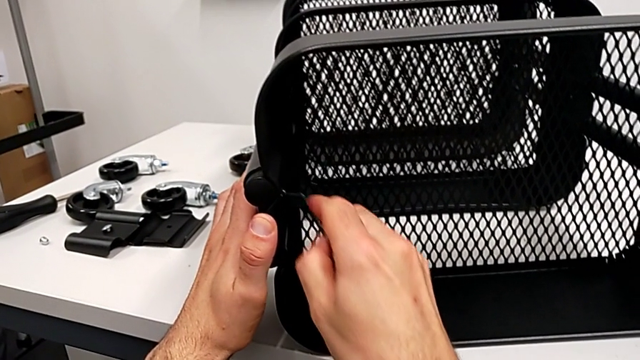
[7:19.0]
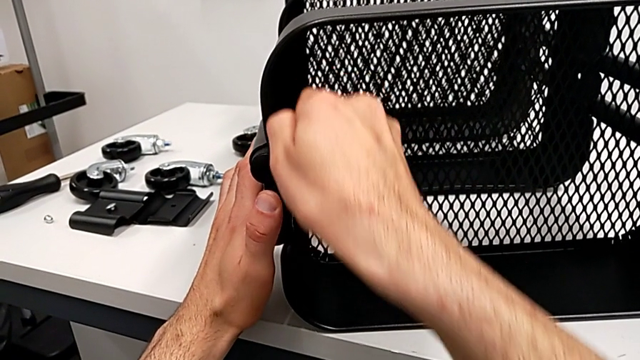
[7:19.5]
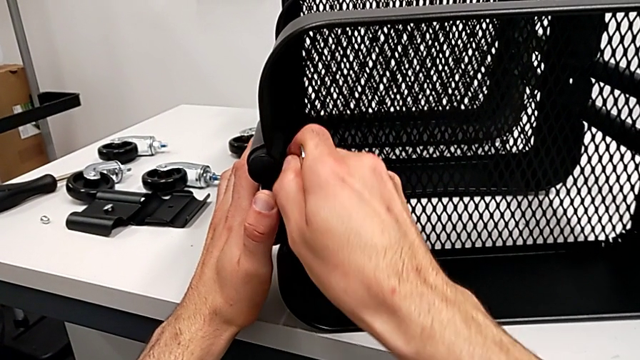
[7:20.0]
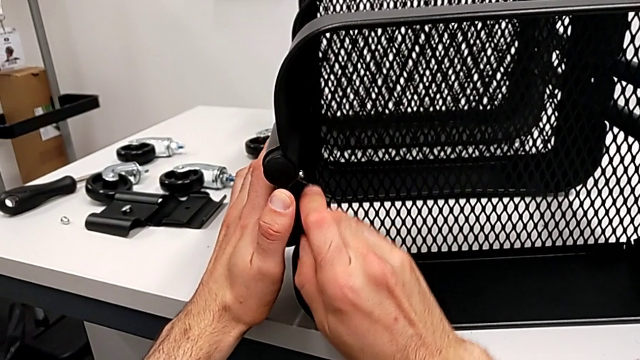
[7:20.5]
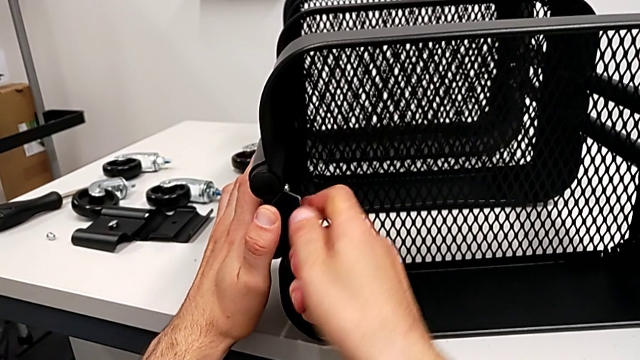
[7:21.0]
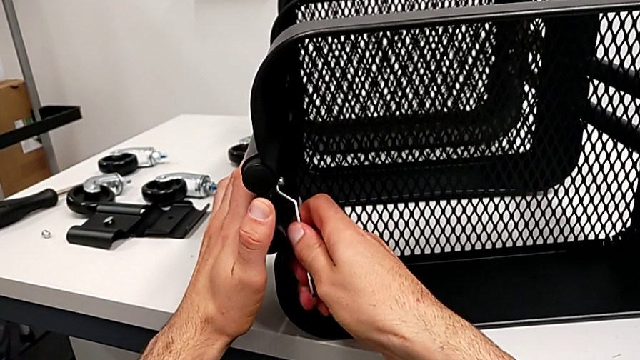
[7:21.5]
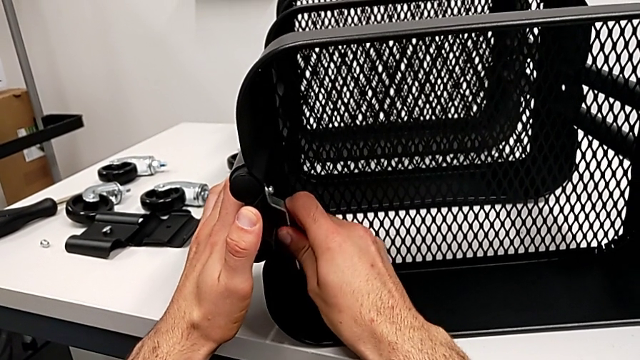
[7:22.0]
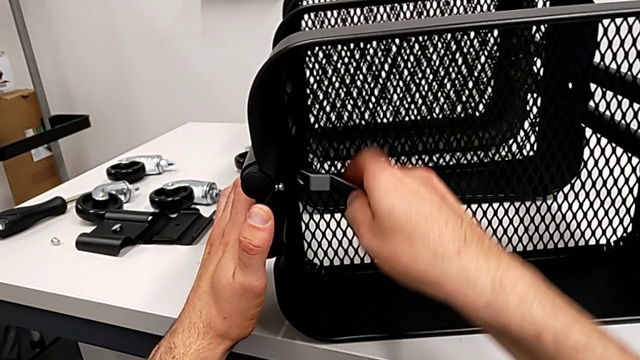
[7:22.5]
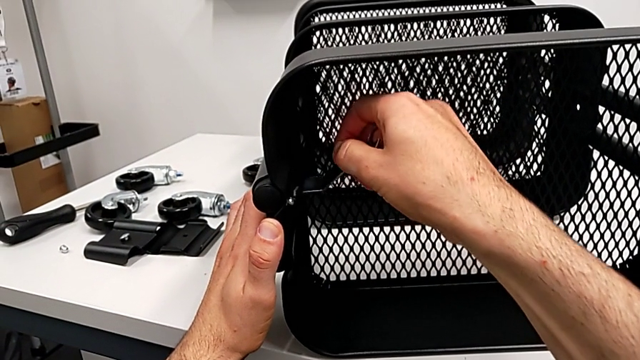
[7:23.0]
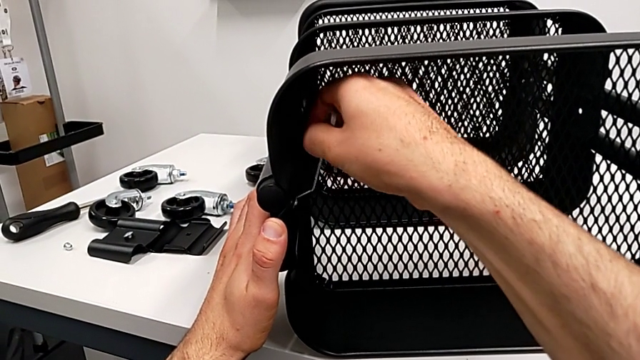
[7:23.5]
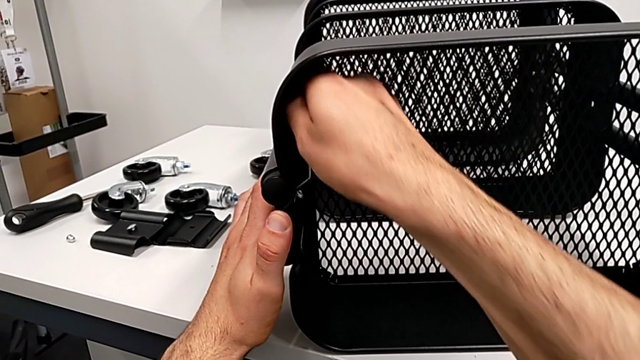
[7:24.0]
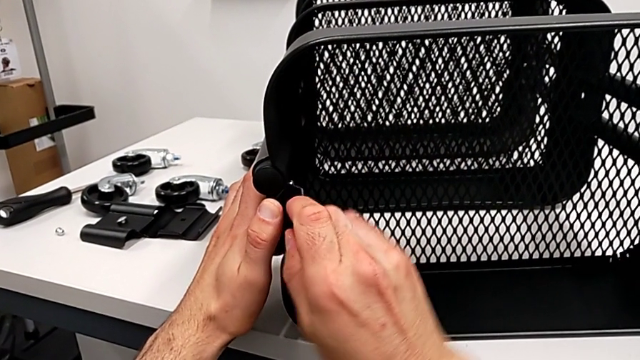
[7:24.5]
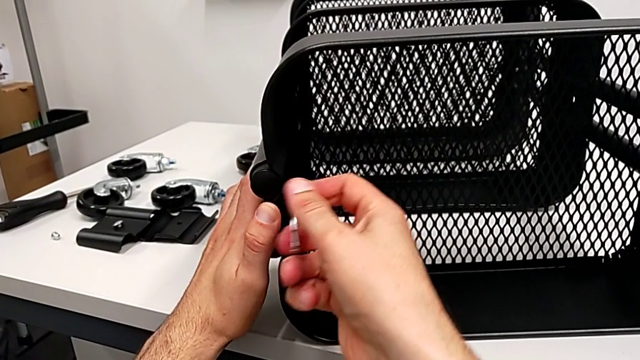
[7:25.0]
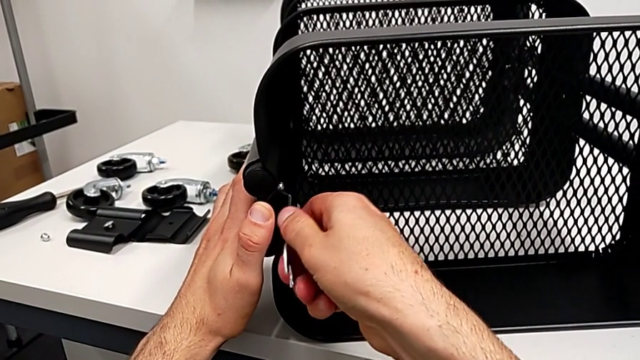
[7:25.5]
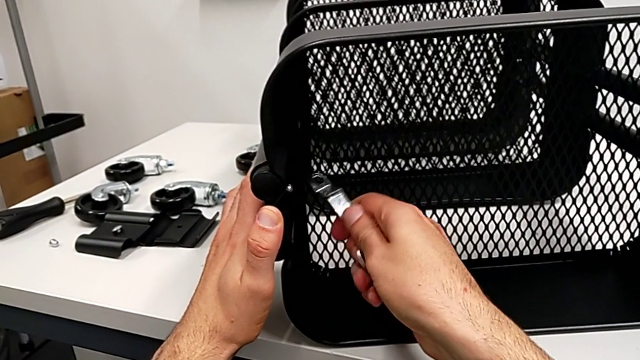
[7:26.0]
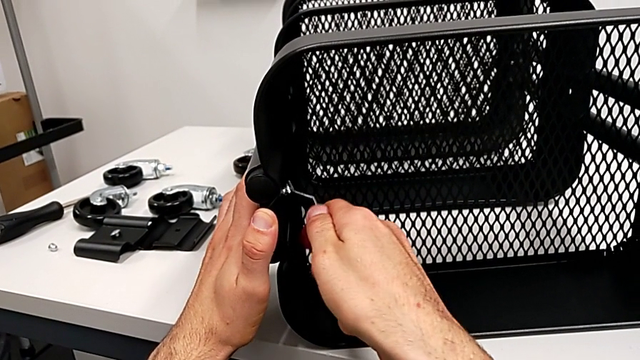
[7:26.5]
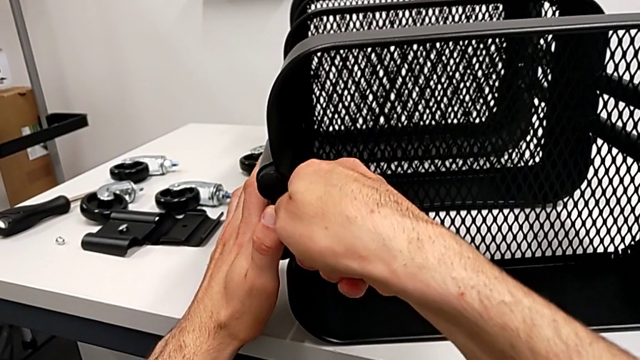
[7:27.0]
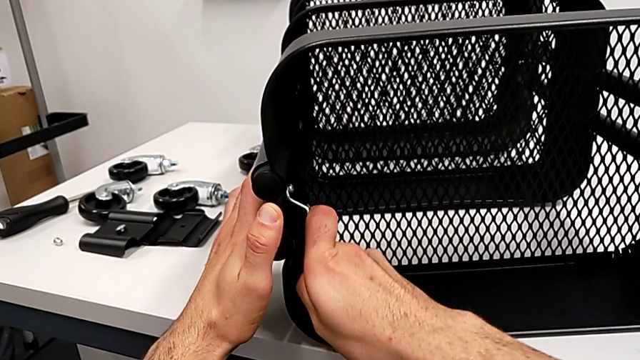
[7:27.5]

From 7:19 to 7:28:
The camera wearer is disassembling the top grid tray. They keep unscrewing the hexagon cap nut.

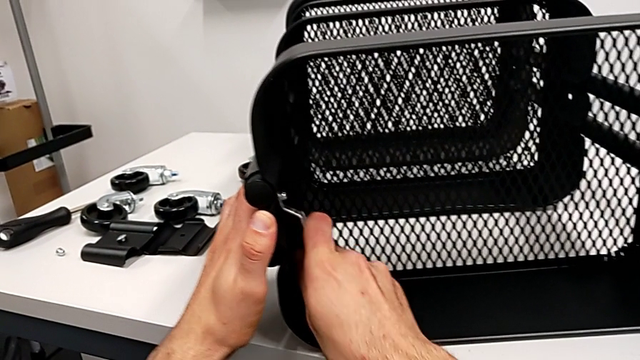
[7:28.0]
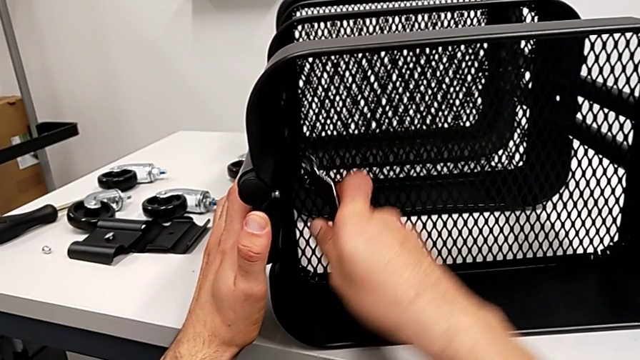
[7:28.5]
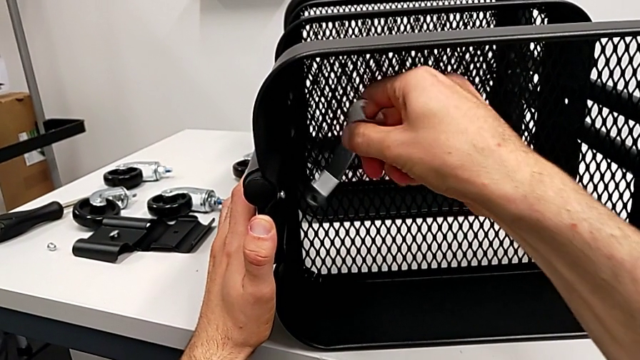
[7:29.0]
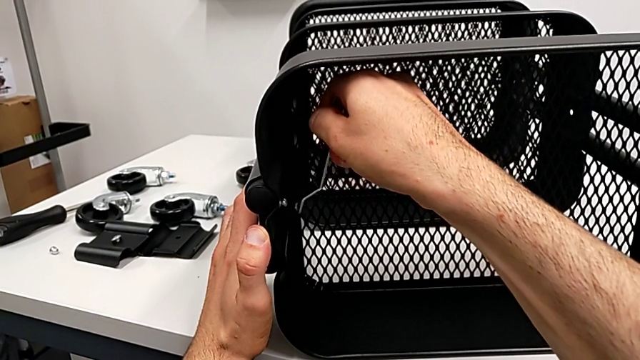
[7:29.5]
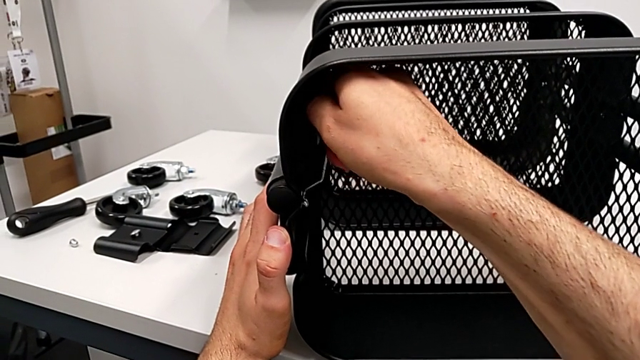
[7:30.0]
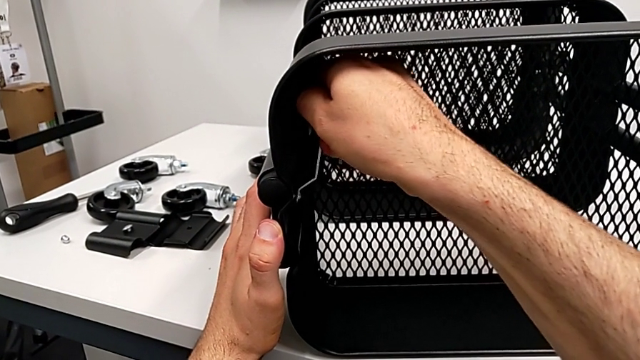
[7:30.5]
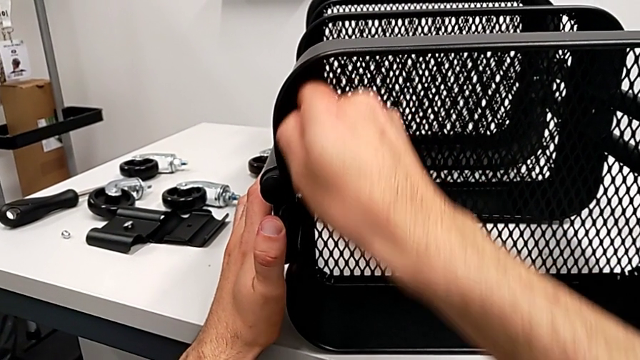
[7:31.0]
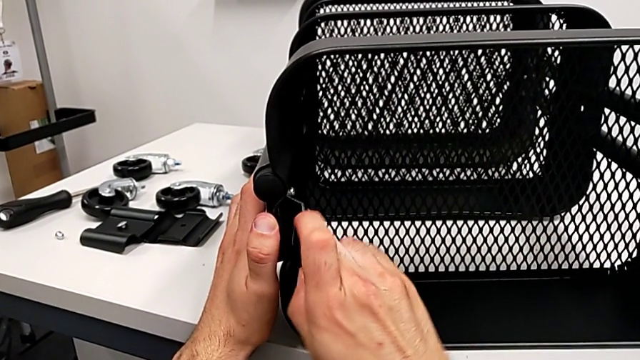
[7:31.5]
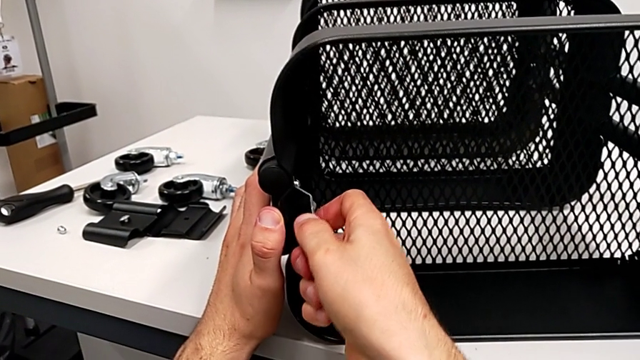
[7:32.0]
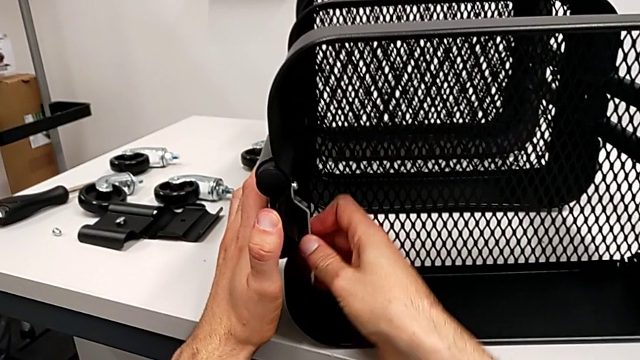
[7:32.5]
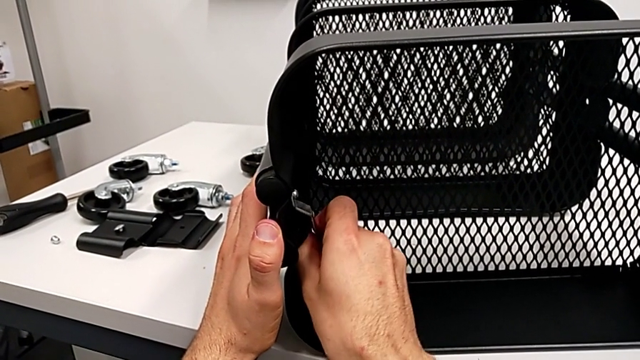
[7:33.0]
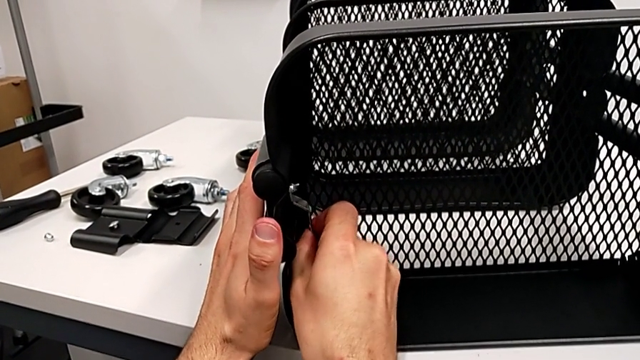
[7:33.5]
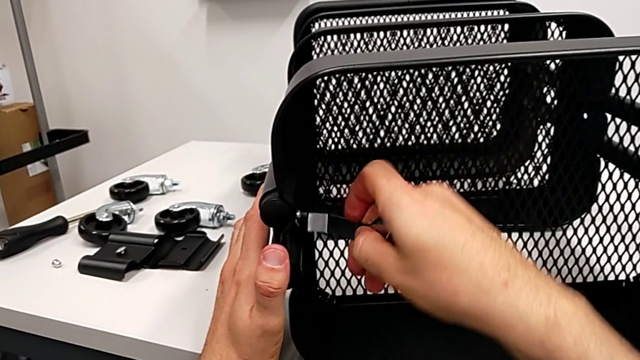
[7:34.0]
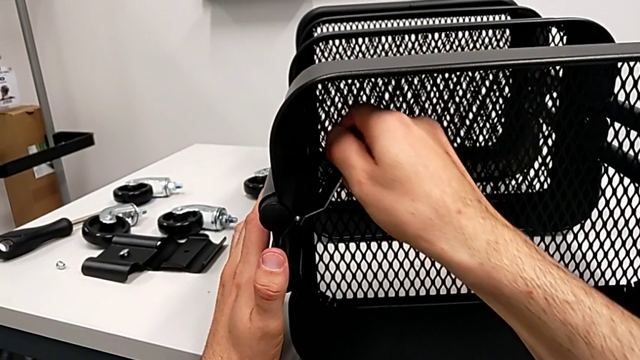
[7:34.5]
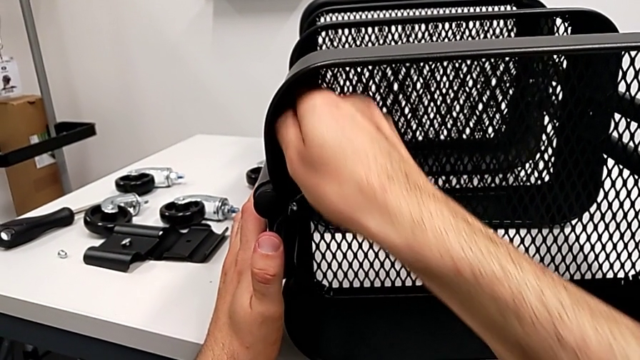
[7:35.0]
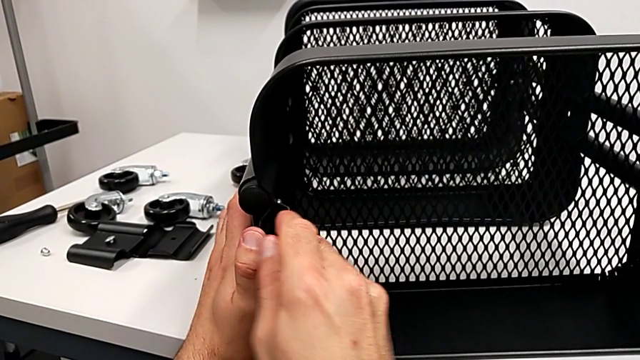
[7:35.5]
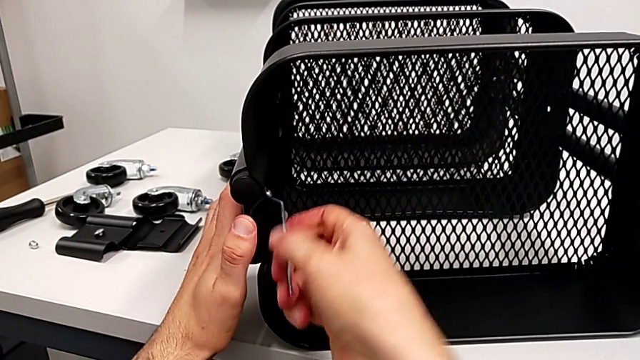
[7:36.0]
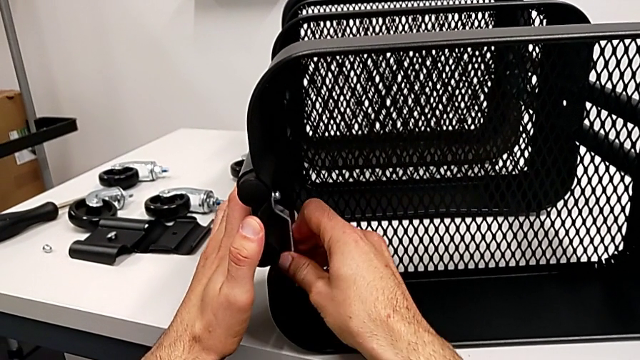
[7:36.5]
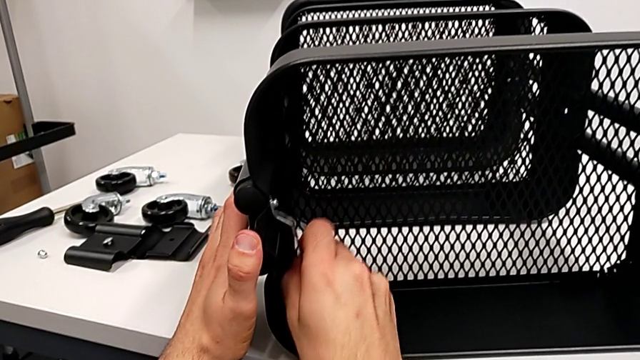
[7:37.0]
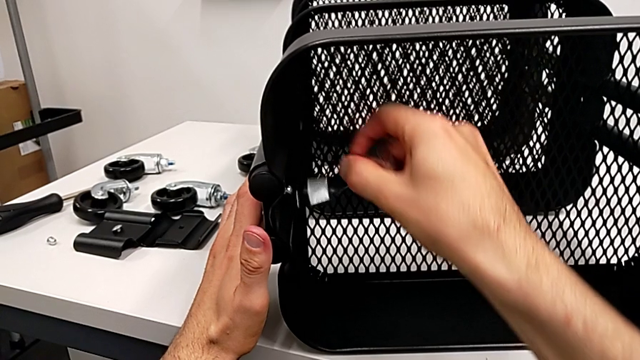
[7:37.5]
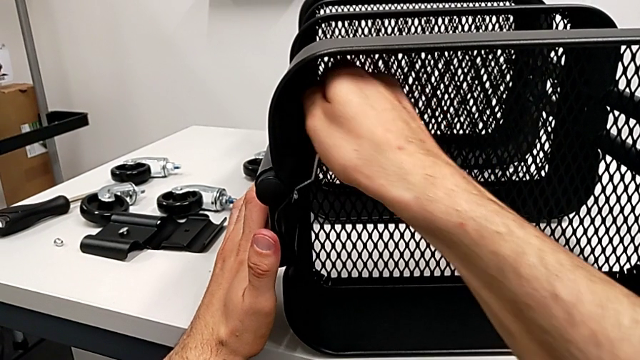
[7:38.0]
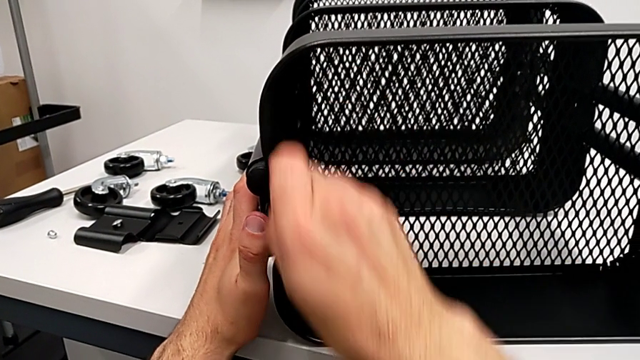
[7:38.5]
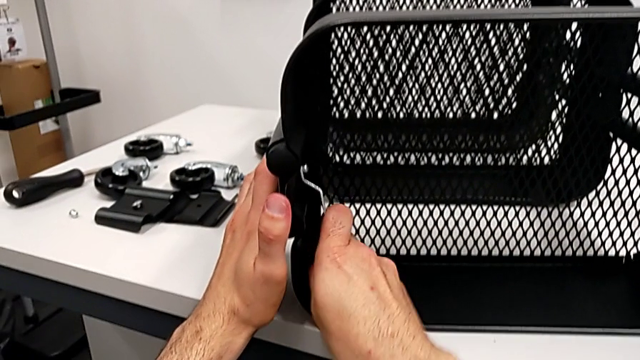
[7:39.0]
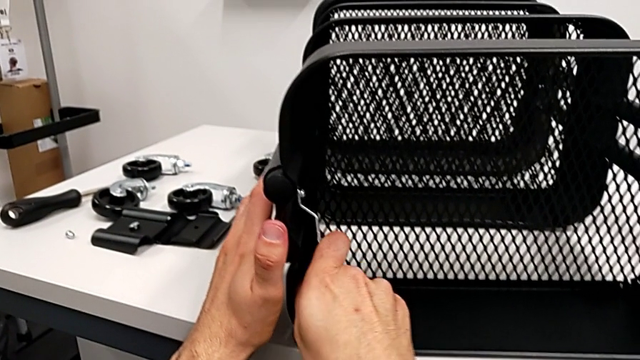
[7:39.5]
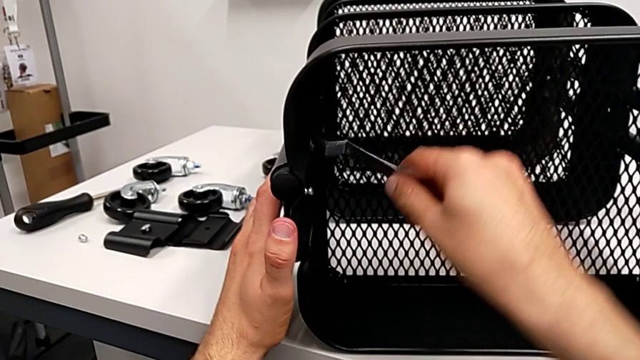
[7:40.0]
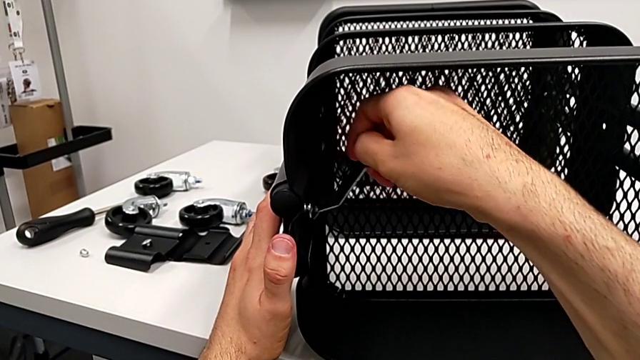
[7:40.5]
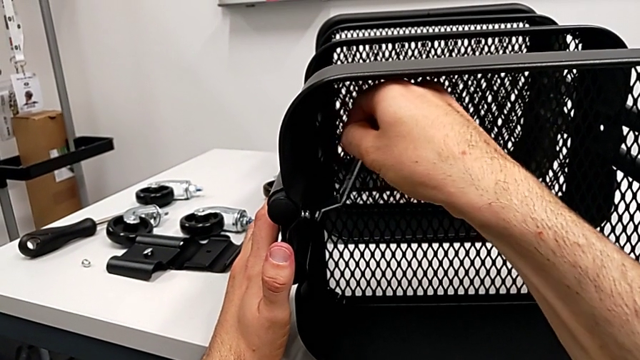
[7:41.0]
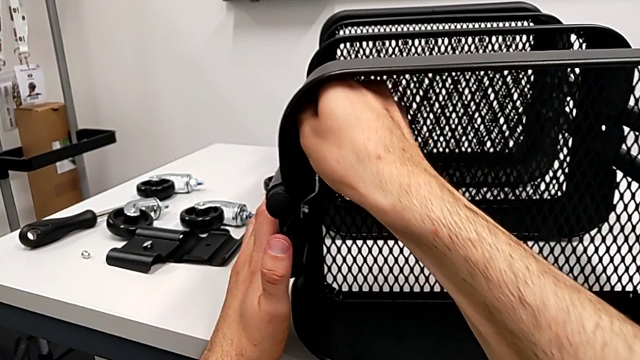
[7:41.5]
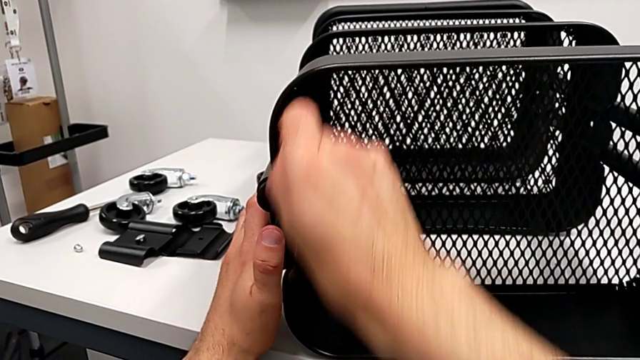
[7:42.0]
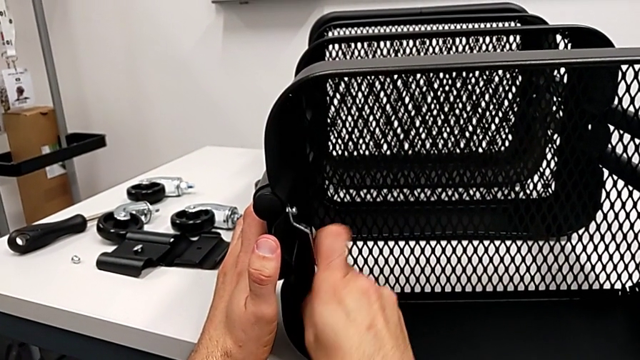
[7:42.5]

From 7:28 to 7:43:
The camera wearer is disassembling the top grid tray. They keep unscrewing the hexagon cap nut.
